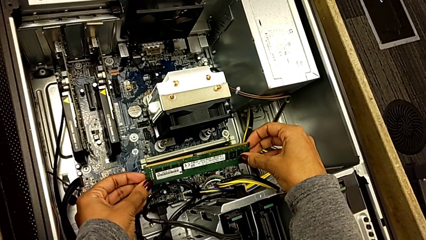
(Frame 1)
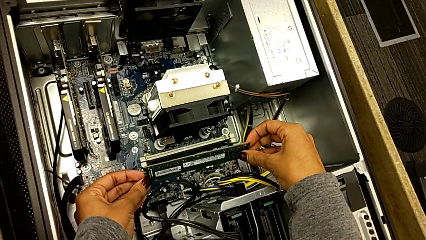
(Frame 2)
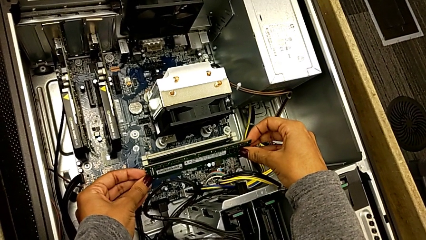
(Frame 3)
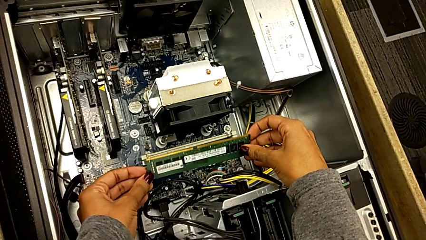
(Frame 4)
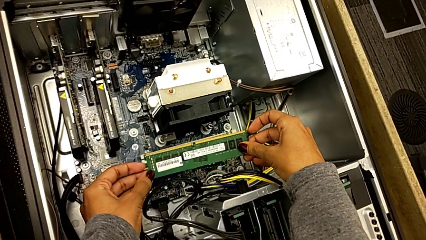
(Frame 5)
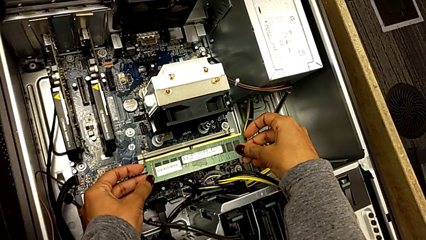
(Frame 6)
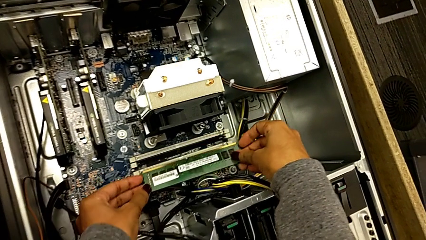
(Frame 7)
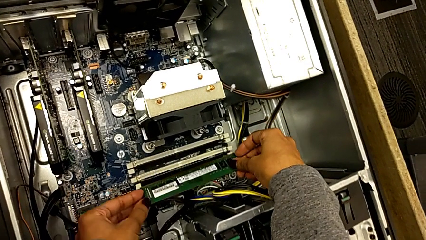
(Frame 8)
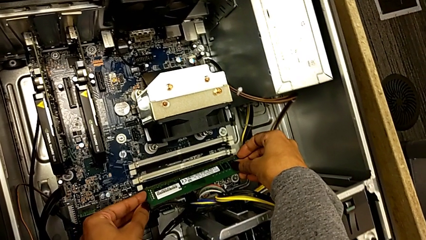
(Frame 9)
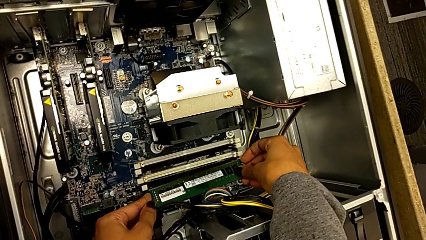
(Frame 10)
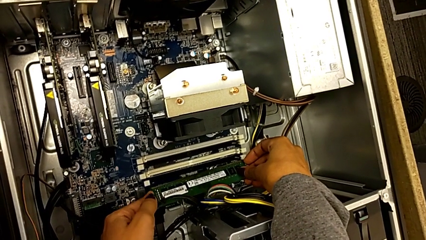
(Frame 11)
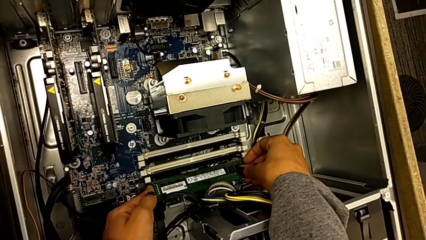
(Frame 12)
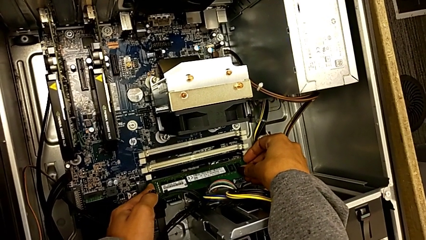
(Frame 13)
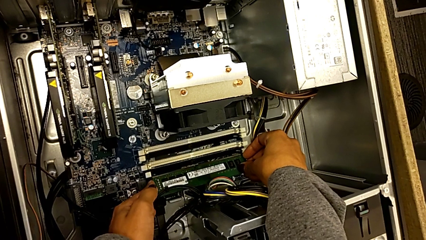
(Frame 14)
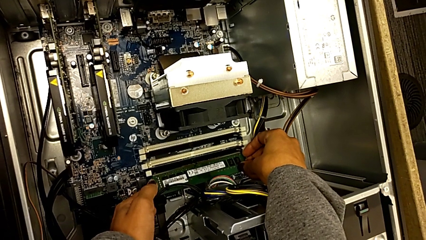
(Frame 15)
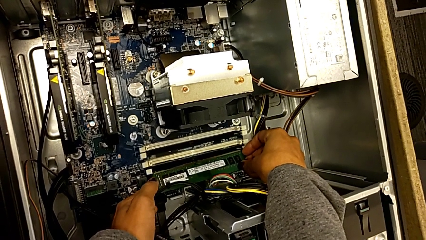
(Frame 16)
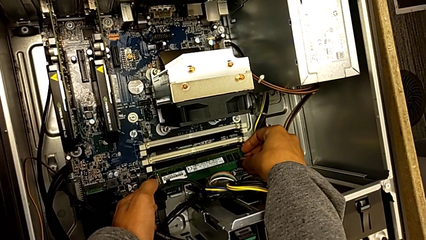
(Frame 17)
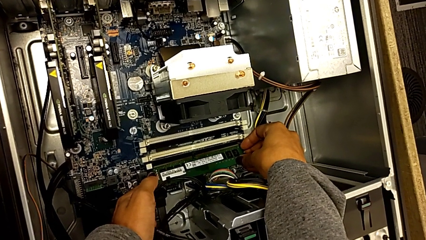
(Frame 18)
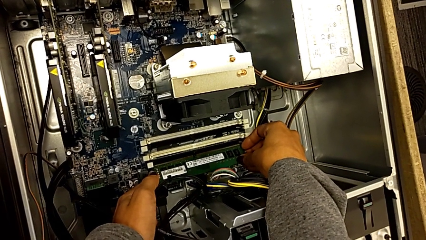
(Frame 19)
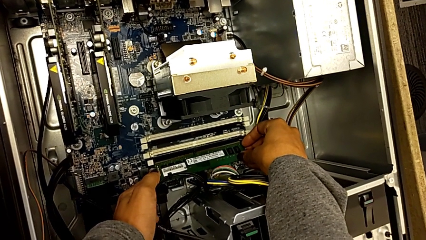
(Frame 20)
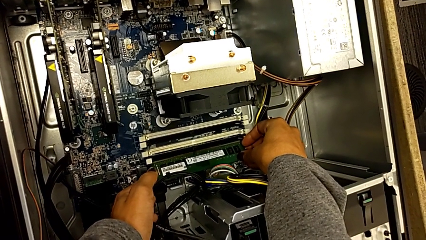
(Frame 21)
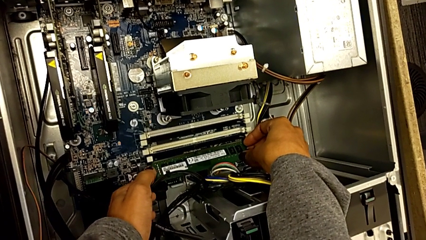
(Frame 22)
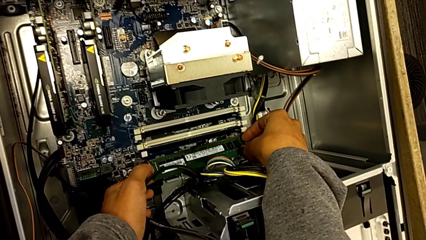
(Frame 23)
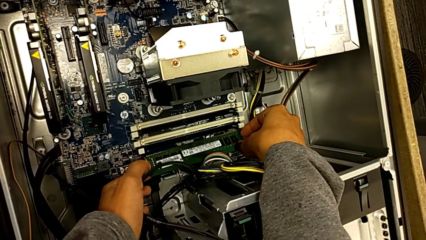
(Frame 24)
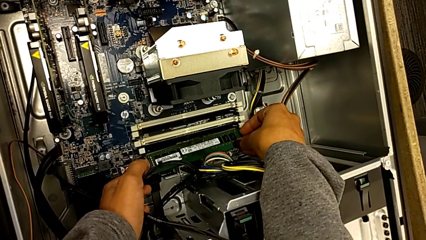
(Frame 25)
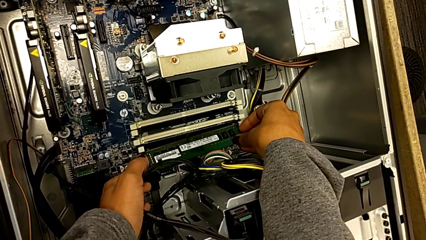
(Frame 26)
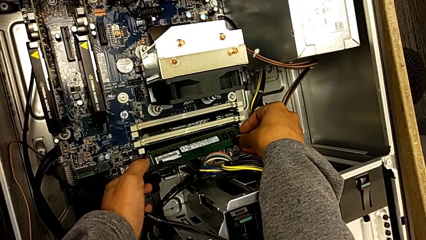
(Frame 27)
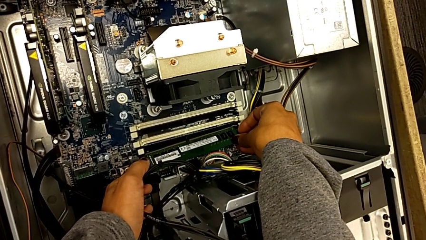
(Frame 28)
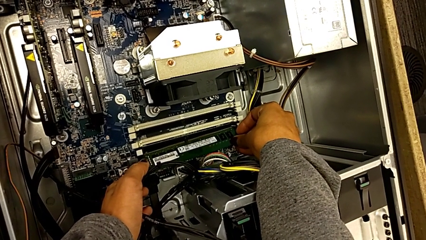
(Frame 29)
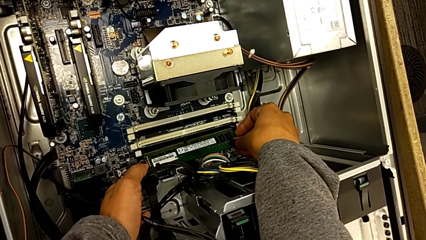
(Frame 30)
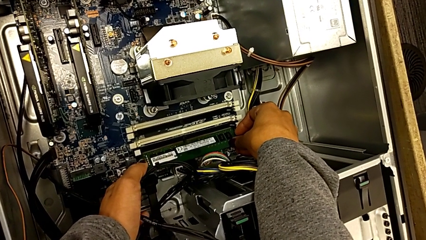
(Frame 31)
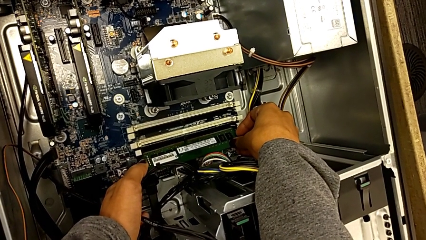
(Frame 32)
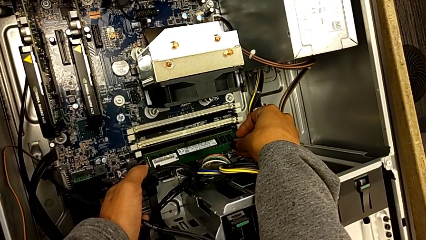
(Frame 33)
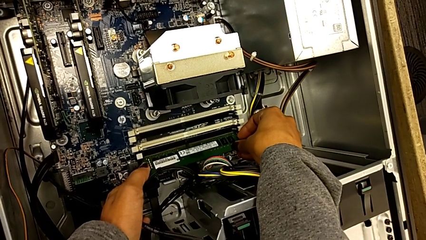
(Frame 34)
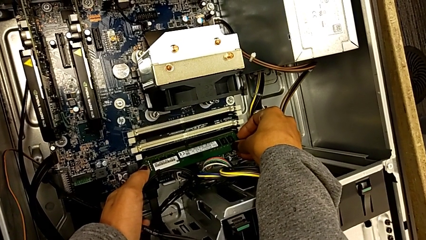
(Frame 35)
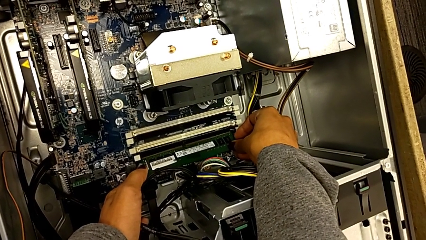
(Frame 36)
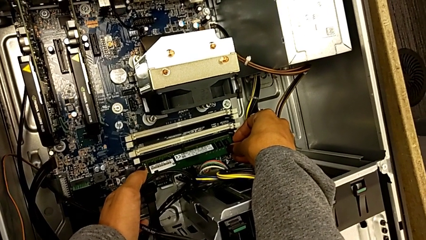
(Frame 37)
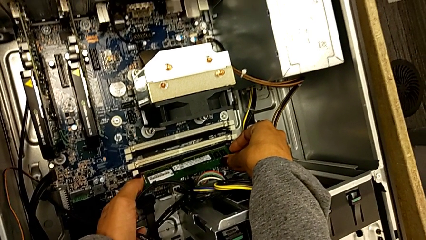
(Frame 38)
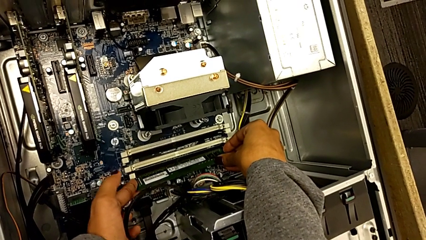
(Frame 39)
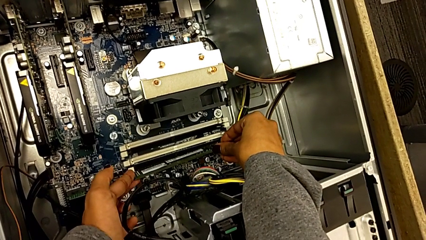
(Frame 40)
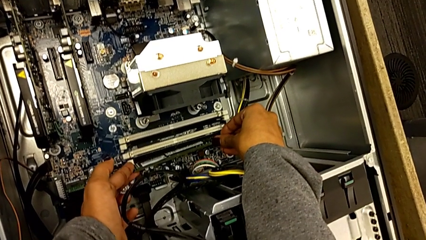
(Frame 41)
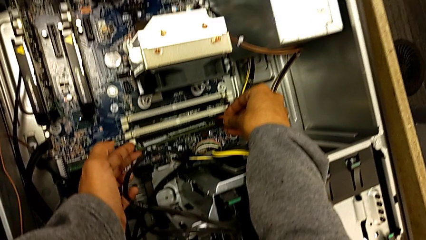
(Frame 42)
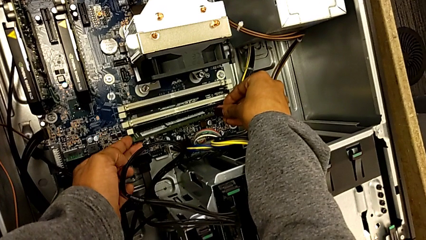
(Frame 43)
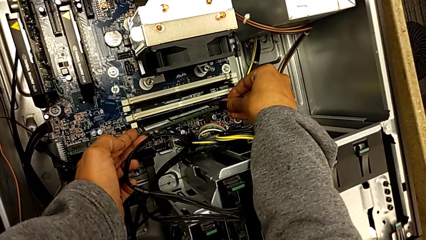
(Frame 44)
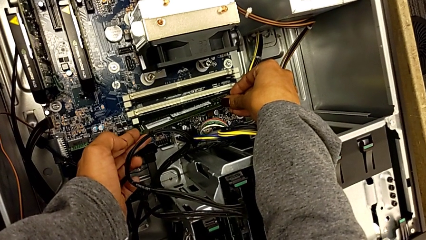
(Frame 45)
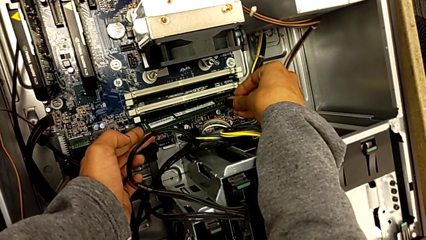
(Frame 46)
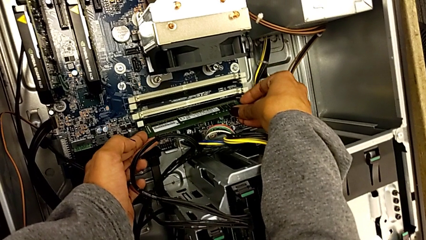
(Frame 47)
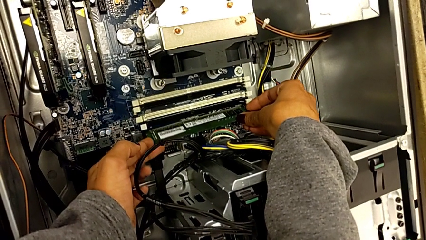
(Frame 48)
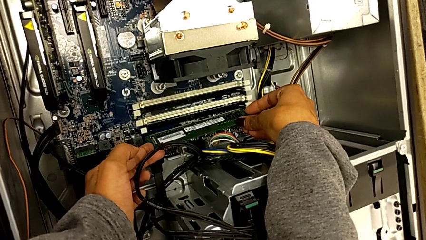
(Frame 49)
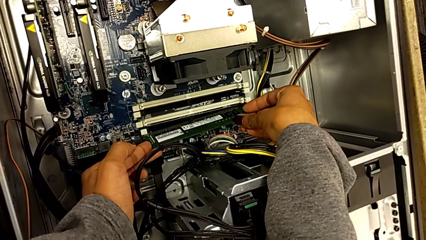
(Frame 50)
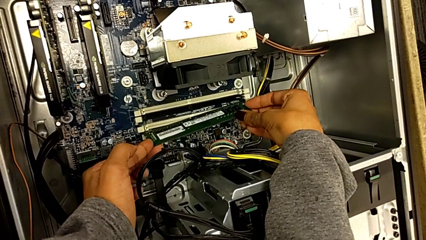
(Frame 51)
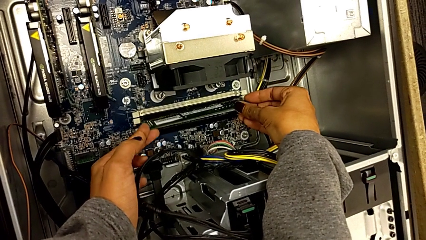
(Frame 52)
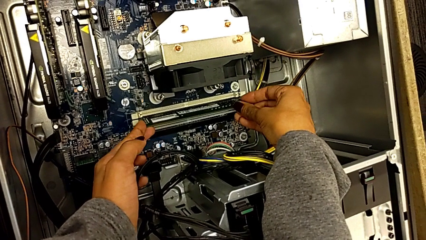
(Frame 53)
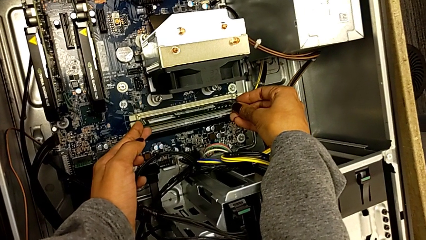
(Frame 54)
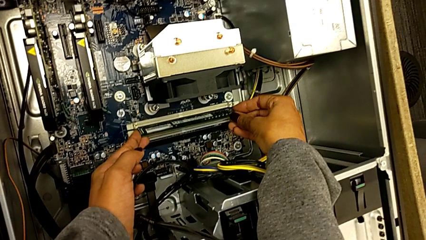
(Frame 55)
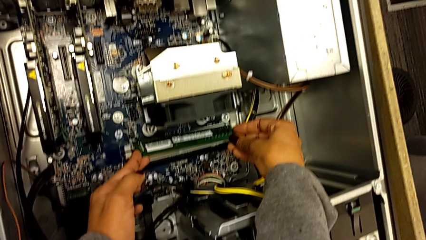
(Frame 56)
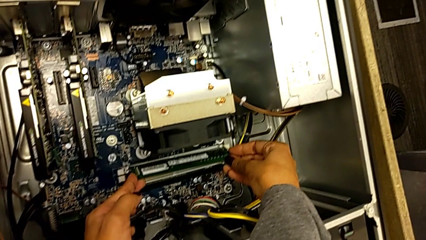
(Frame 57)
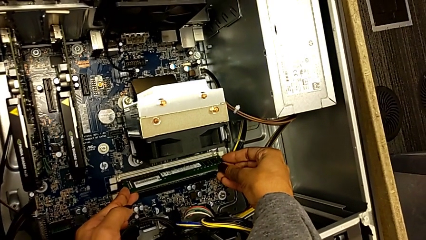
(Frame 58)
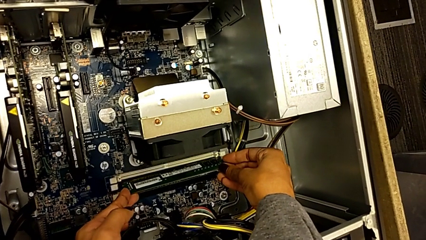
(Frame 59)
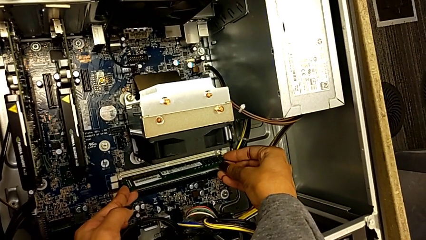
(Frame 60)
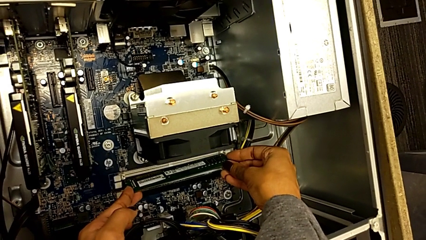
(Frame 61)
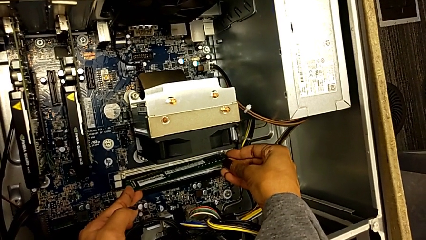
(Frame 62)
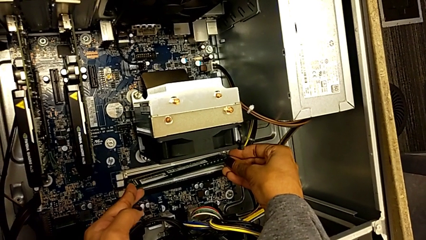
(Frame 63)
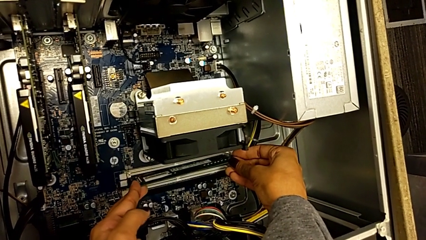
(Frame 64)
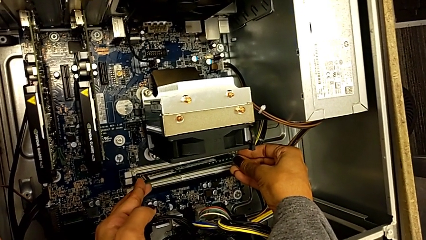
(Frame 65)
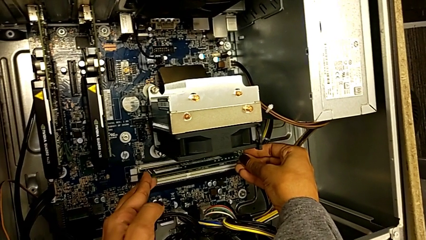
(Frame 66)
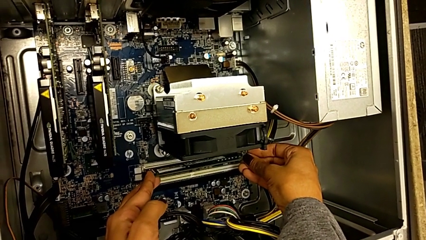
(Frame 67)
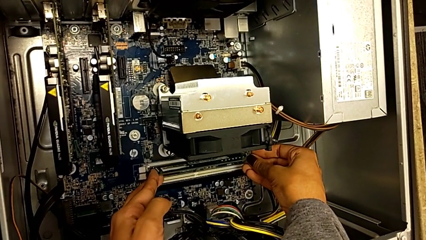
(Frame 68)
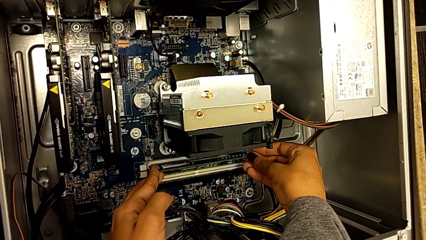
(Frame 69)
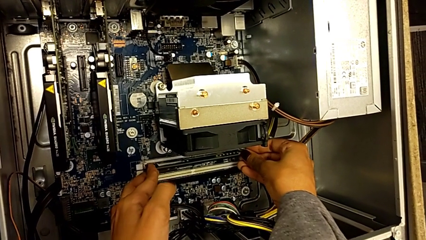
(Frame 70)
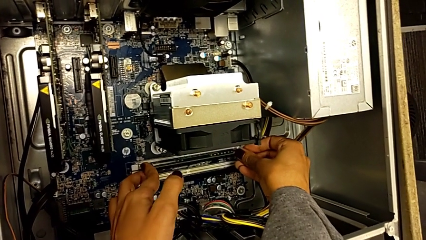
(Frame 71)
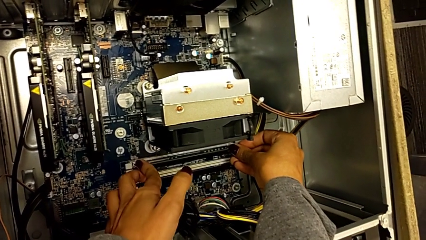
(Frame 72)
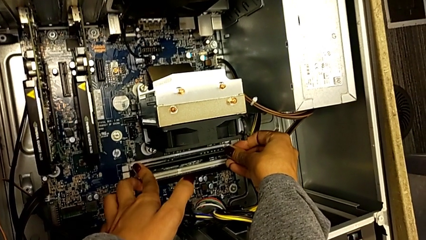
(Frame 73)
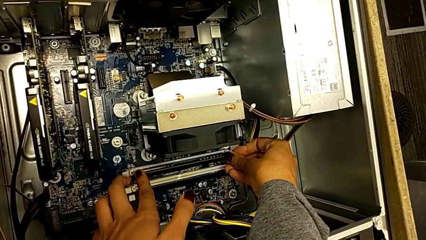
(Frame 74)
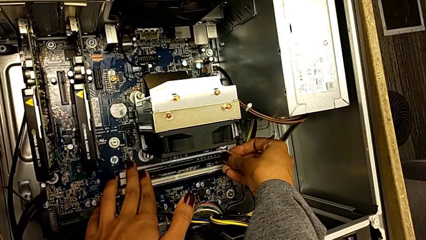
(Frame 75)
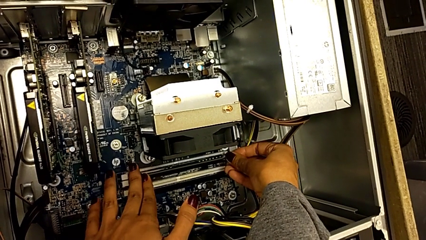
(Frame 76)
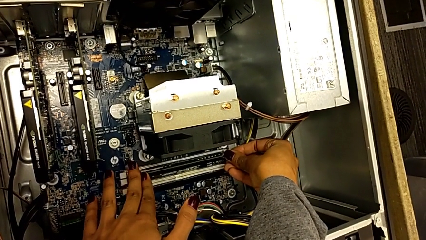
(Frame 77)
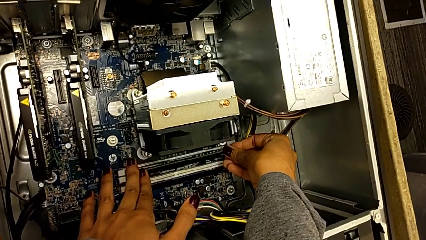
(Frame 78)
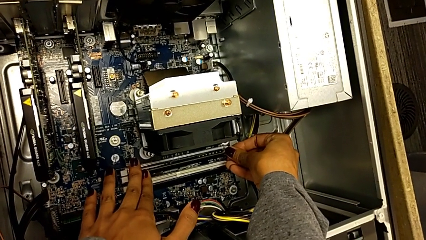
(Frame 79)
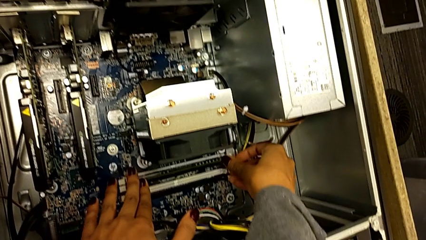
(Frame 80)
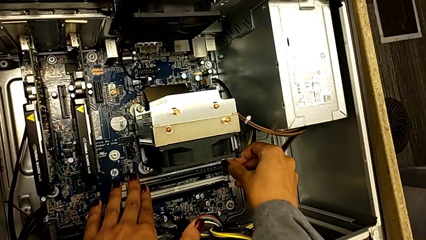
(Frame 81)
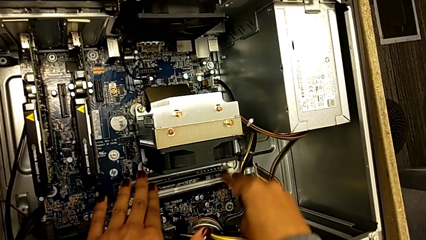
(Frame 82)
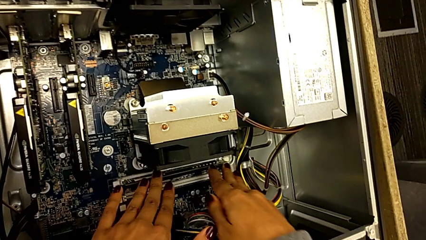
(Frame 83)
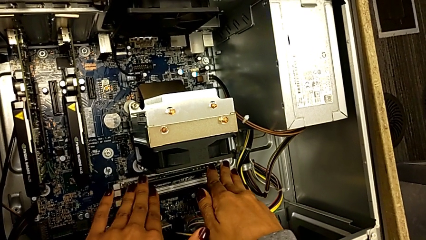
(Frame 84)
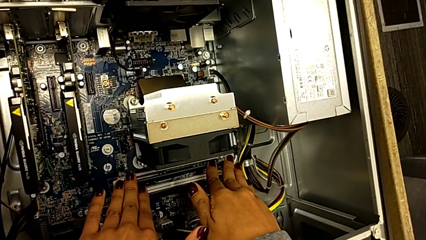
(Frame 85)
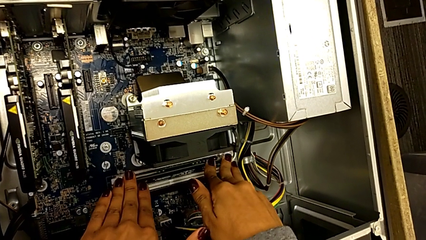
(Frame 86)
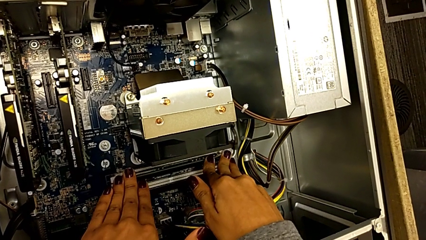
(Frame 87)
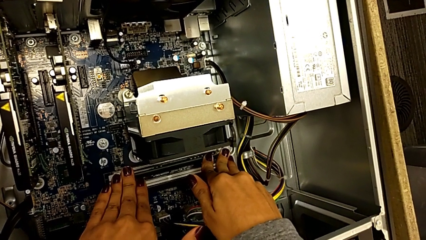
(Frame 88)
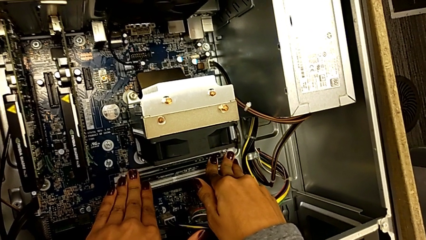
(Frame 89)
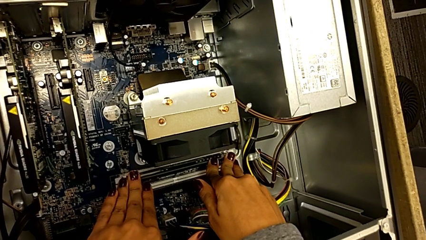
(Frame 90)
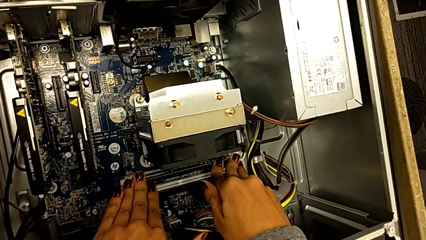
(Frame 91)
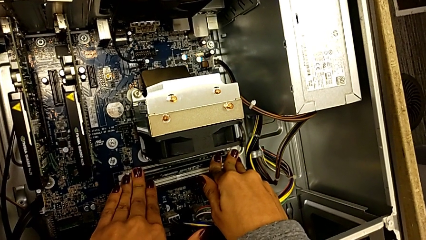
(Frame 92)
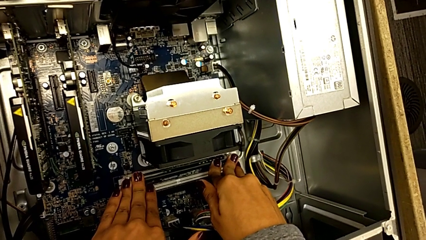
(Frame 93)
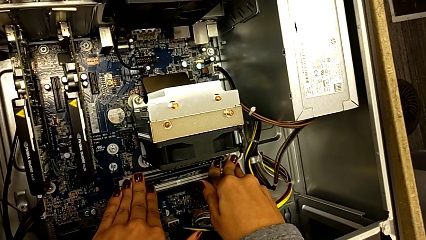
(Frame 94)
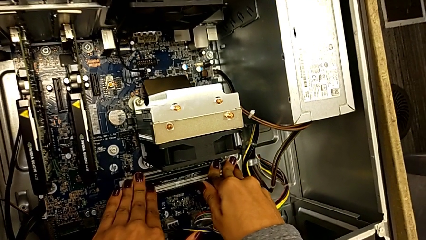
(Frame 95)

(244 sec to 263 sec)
The camera wearer is inserting the RAM into the RAM tabs.
